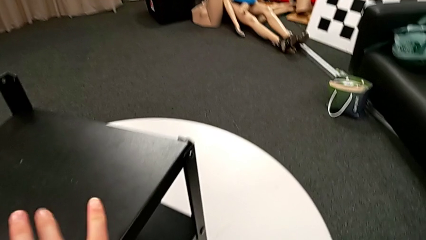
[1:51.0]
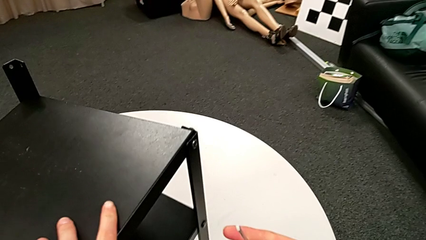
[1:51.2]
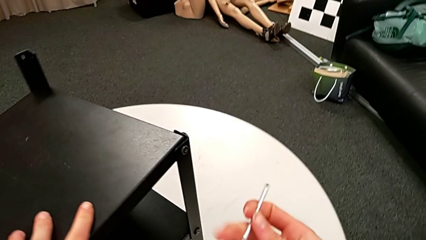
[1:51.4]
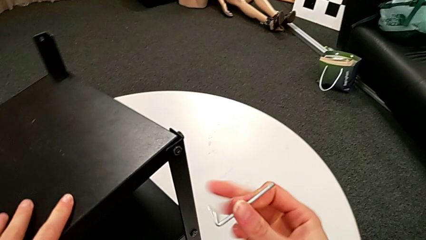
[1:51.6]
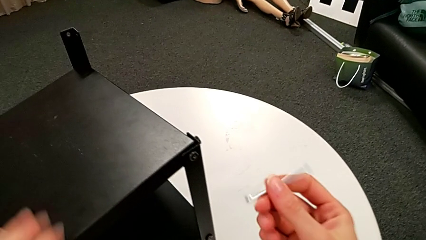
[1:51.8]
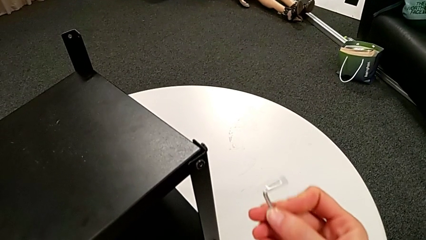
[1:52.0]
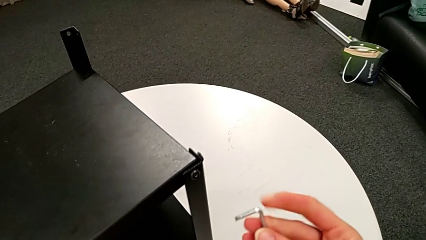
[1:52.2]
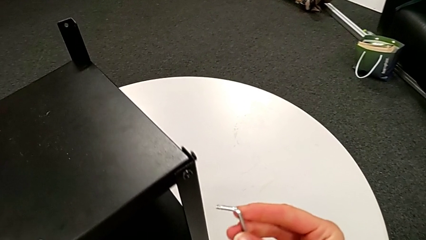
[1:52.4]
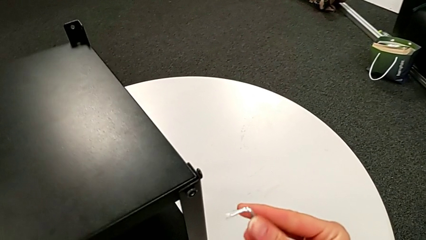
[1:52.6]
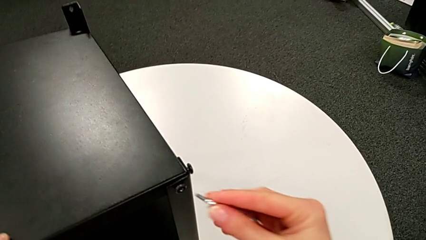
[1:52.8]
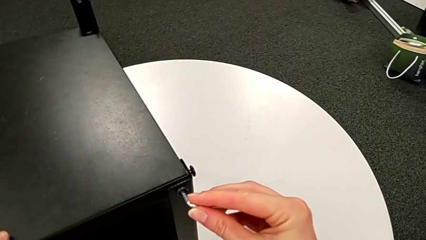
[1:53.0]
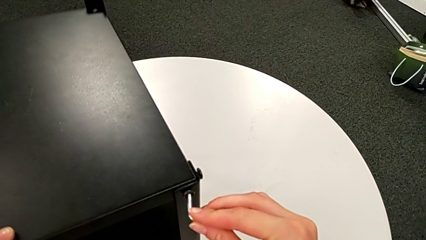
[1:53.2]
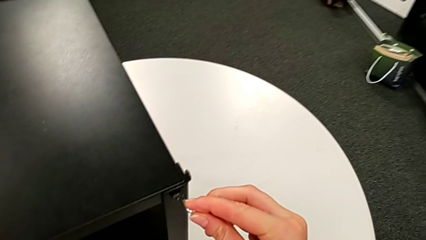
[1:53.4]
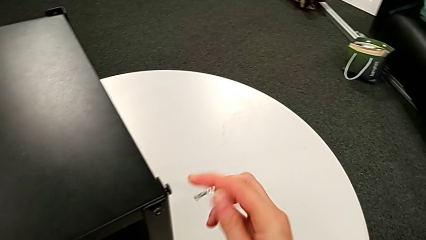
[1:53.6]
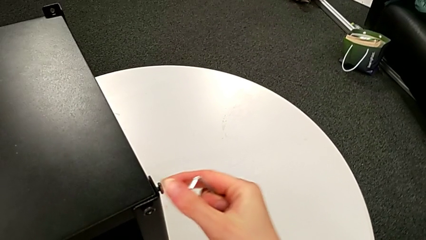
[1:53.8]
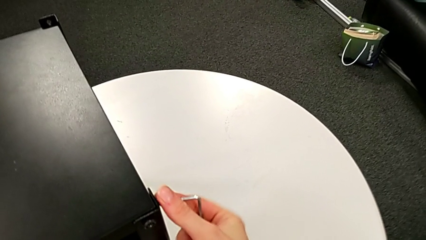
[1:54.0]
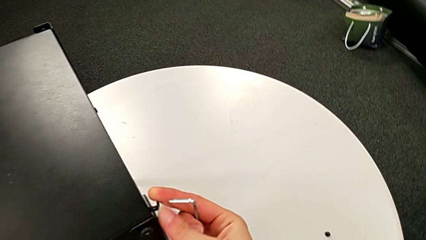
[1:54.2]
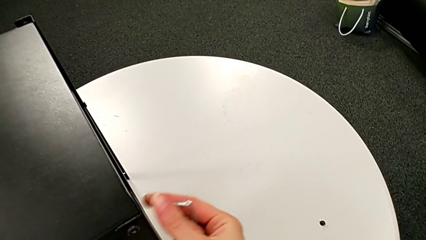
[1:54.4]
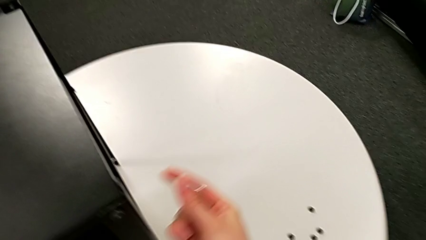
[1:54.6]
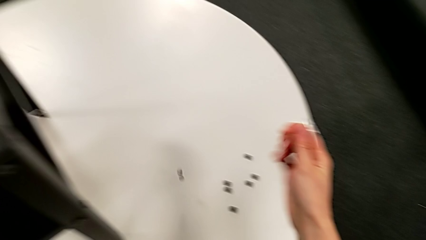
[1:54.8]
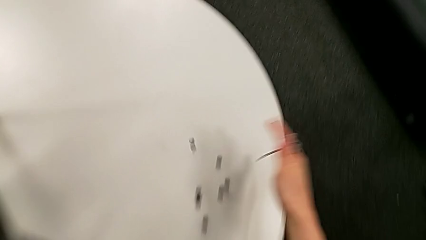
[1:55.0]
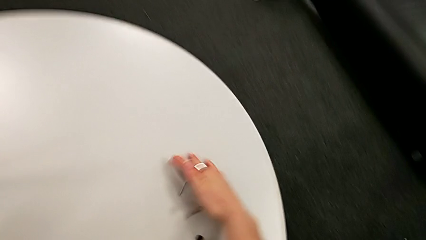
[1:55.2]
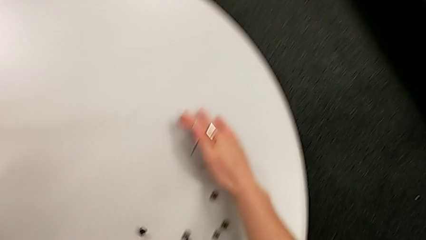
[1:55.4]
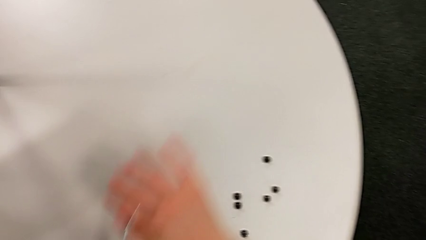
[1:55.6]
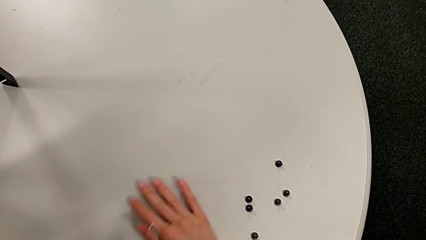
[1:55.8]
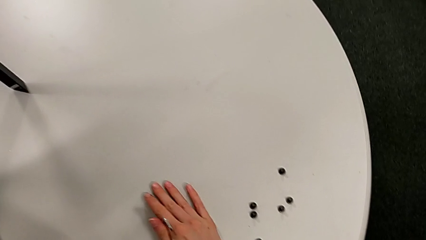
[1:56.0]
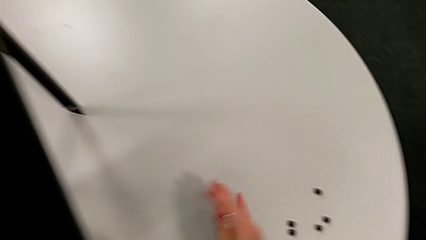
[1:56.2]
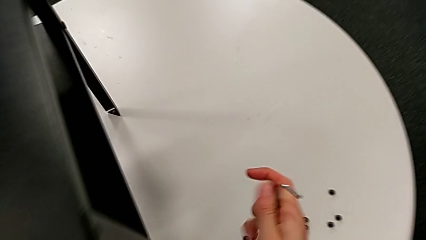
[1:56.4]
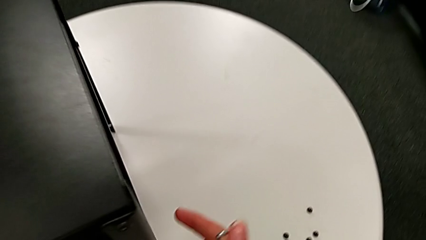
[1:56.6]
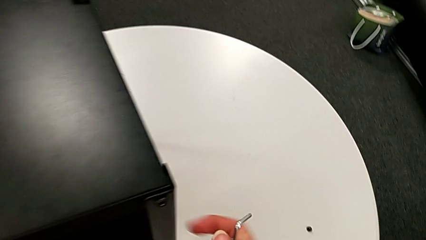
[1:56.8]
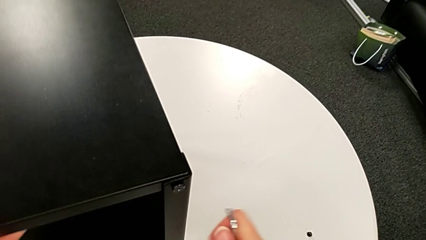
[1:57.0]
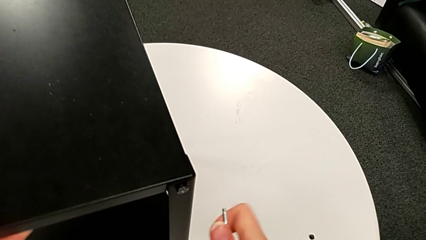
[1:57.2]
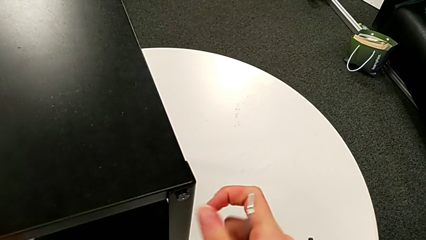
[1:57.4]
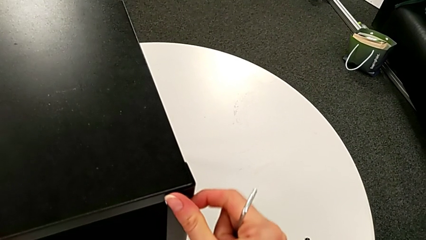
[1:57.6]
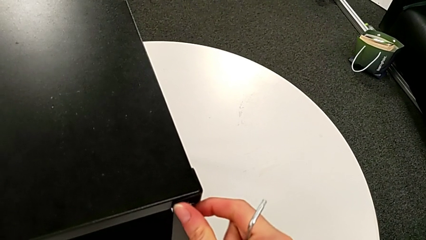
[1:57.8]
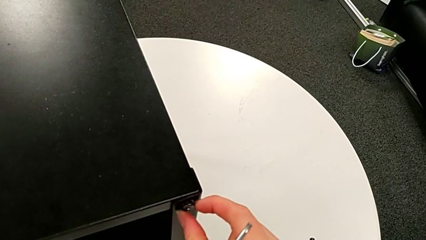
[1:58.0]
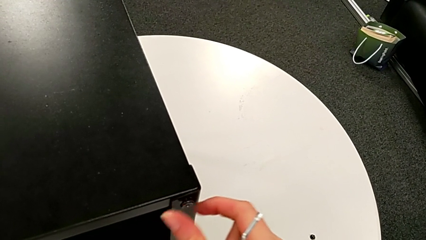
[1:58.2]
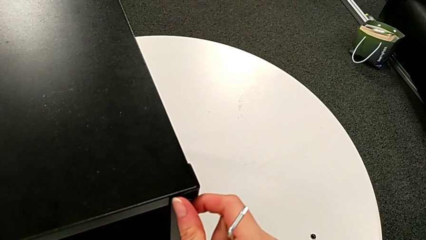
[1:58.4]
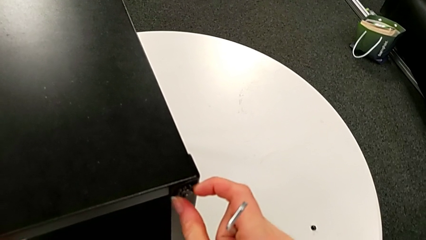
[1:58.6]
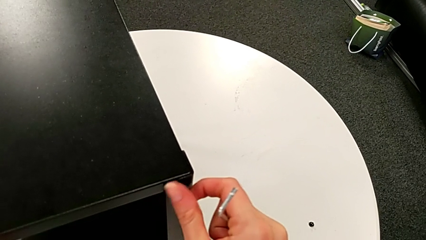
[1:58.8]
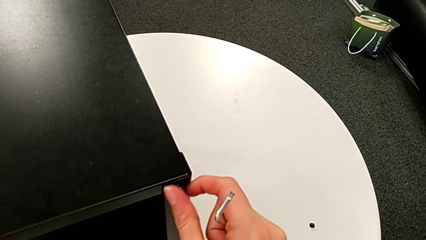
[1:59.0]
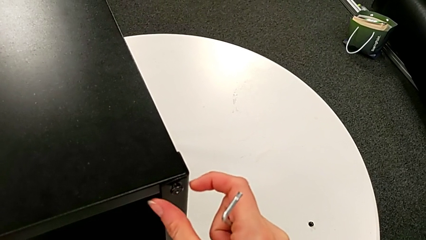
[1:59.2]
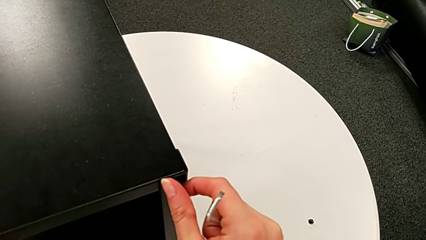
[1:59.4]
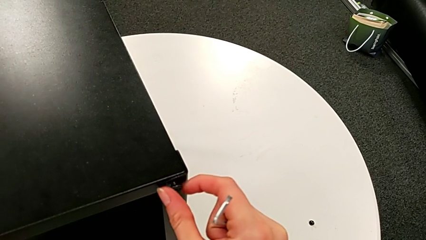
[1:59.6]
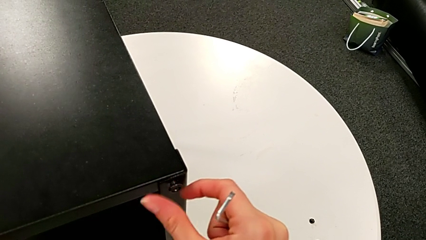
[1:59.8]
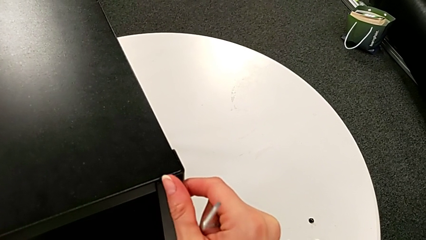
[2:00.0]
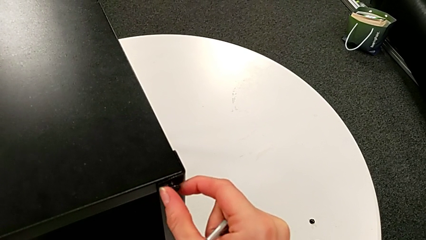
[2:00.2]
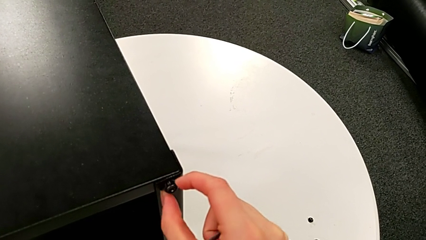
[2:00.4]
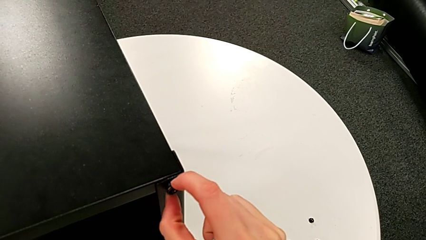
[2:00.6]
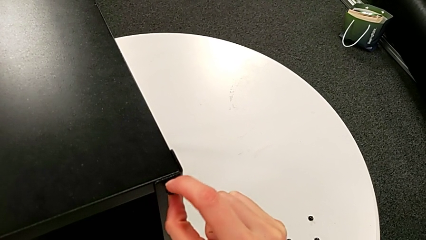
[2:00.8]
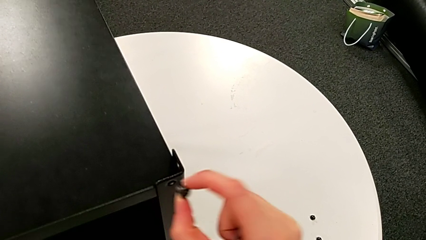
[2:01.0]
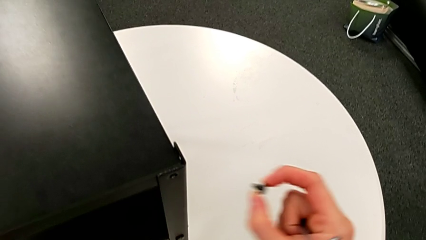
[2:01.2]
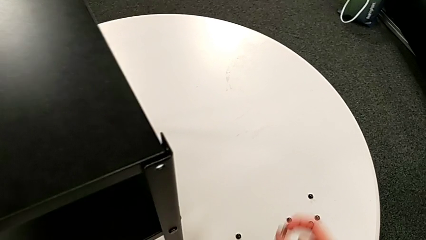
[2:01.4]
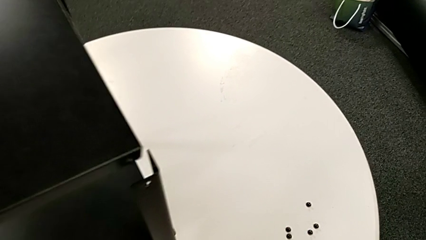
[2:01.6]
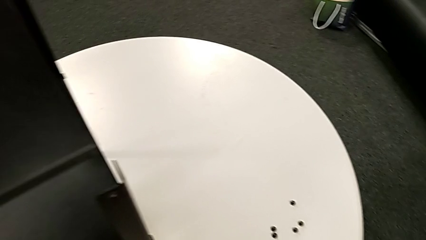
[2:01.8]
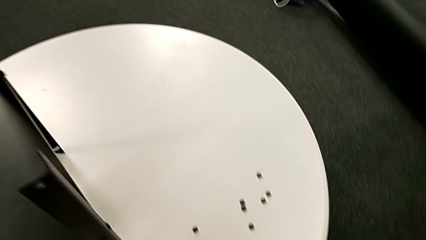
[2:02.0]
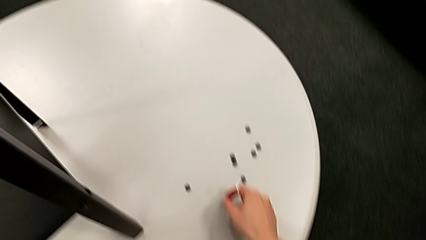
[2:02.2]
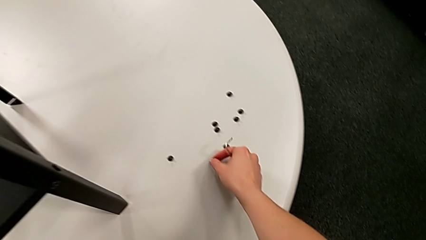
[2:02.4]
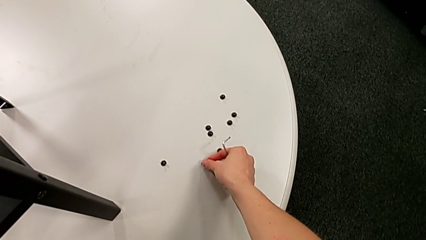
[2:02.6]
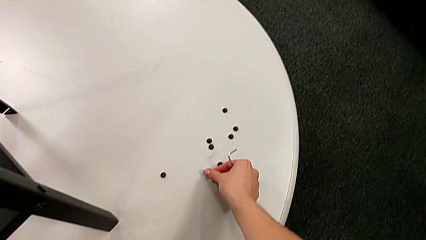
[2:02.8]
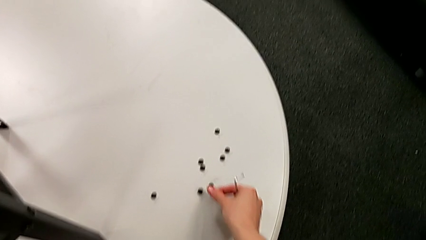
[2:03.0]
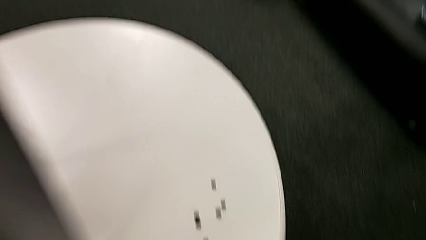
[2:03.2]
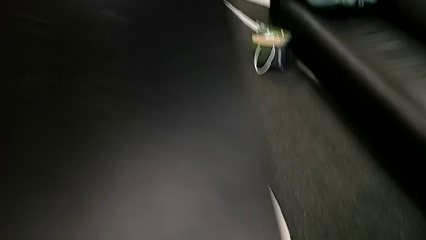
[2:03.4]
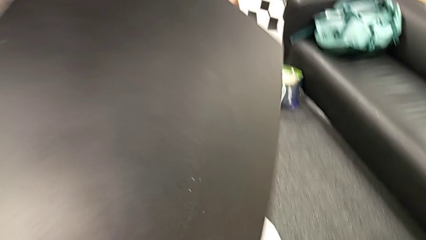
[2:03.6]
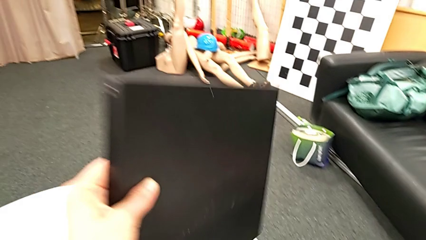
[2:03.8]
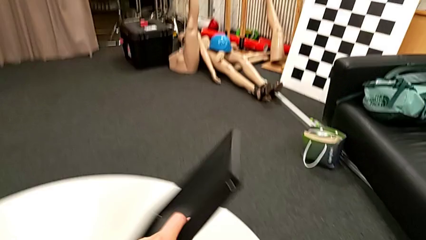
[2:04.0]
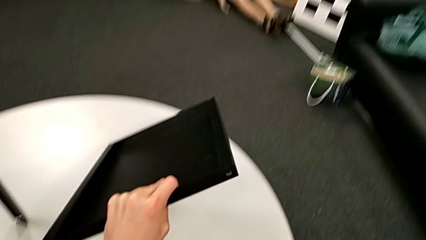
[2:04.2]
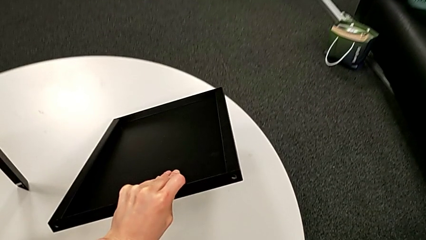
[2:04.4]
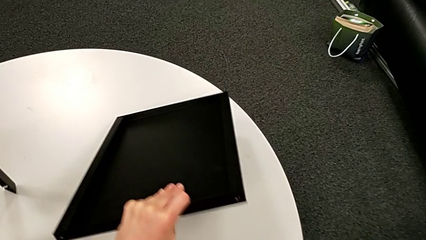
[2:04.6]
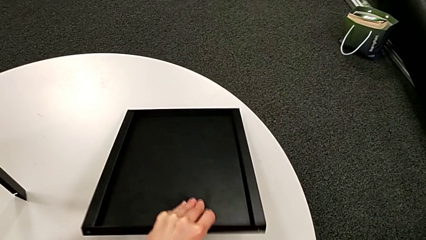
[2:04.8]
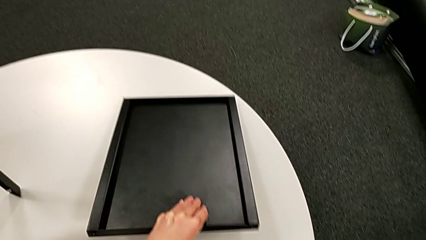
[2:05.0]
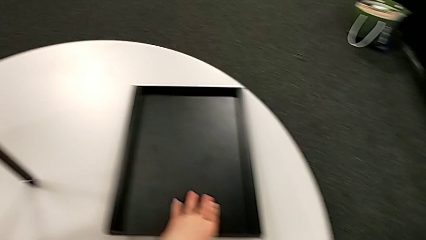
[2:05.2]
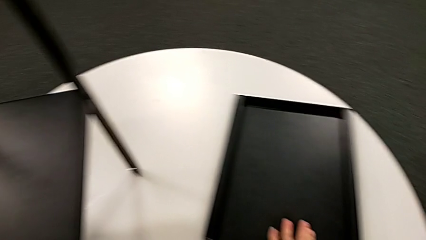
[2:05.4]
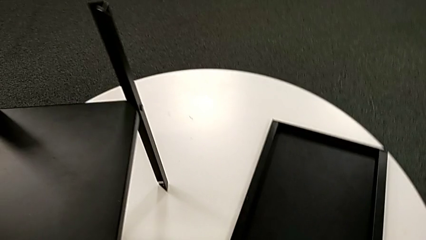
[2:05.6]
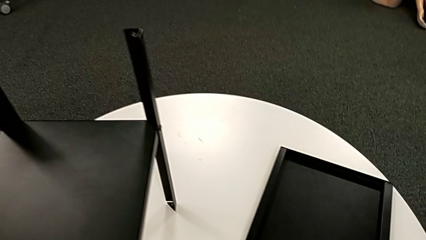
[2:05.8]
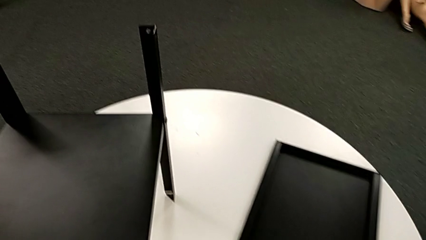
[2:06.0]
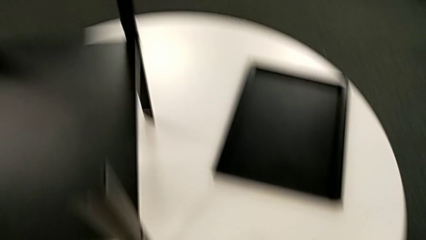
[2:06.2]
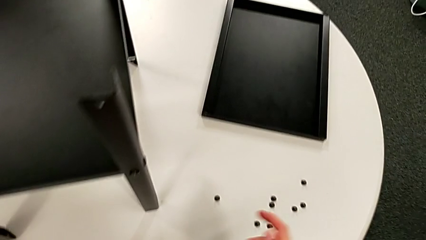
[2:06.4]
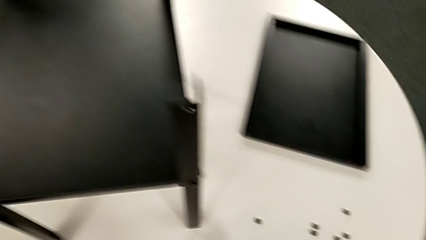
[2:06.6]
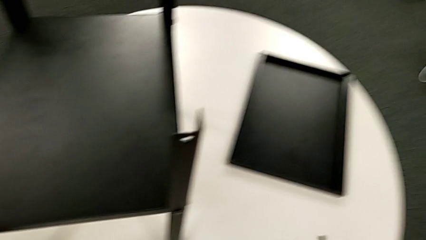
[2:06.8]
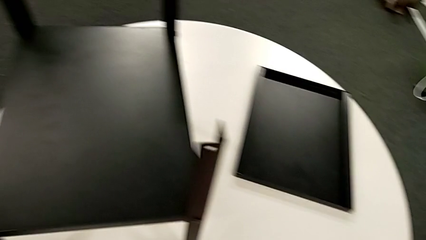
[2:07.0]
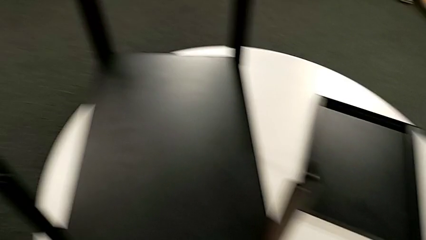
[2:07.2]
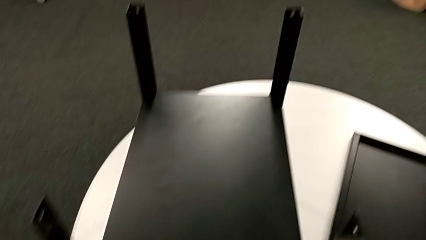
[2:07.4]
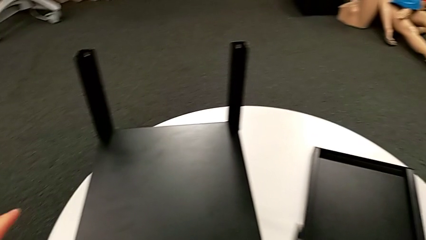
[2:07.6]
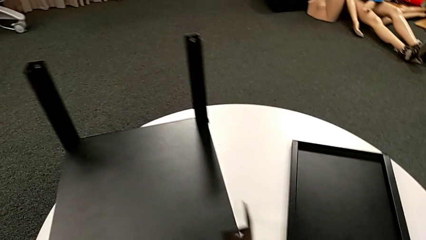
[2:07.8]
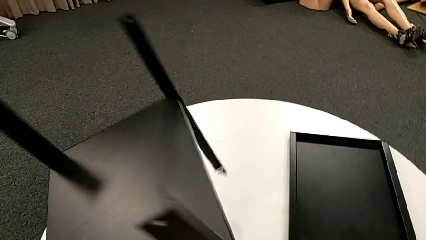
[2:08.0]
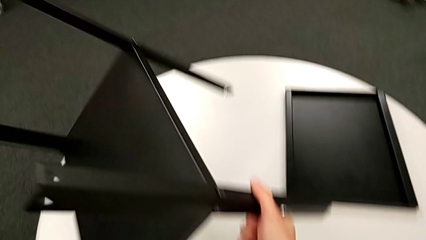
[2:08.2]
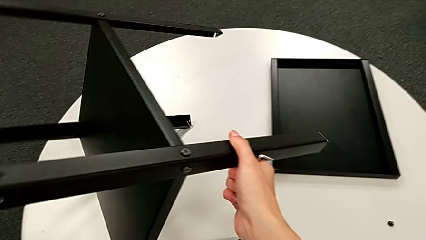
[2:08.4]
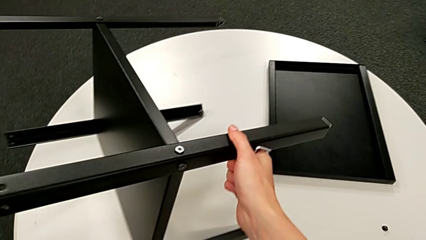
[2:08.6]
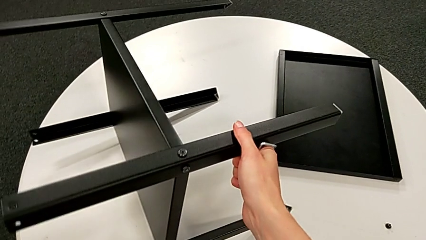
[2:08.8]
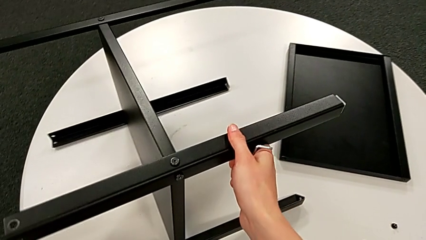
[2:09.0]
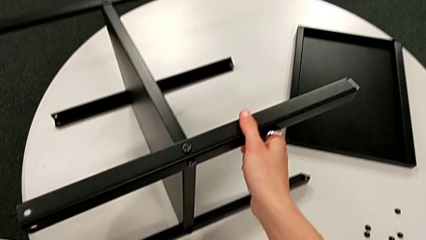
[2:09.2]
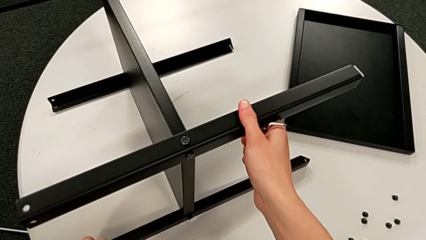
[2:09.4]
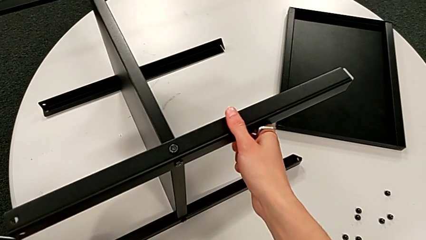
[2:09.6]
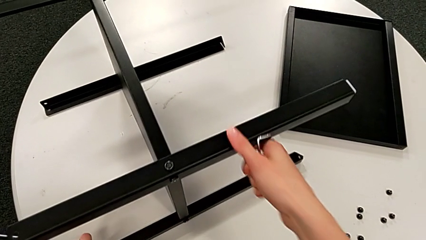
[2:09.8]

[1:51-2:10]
The camera wearer is disassembling the first leg of the table. They rotate the nightstand, insert the Allen wrench, withdraw it, wrongly drop the hex socket head accidentally, approach it, unscrew it, disassemble it, place it, disassemble the top tray, place it and rotate the nightstand.
